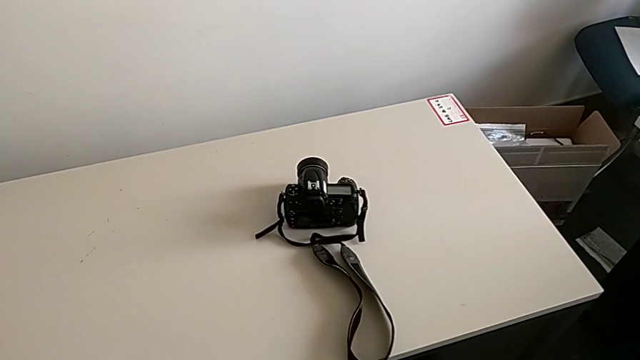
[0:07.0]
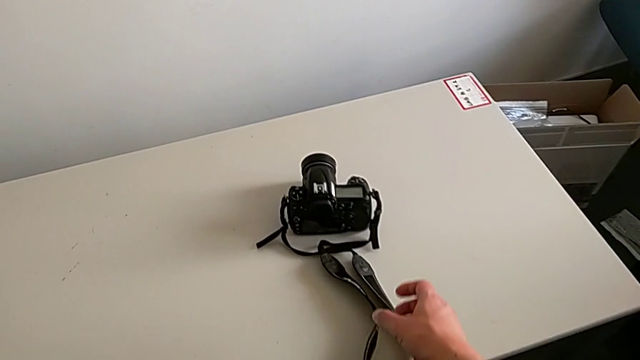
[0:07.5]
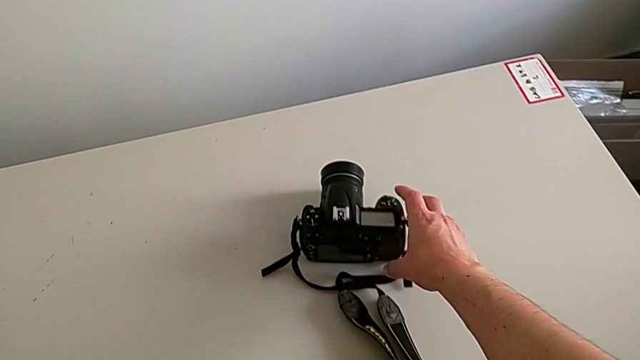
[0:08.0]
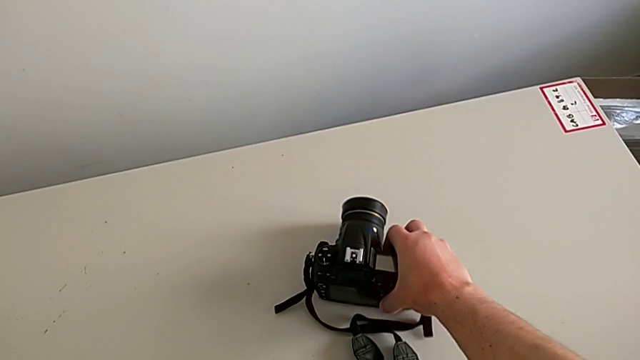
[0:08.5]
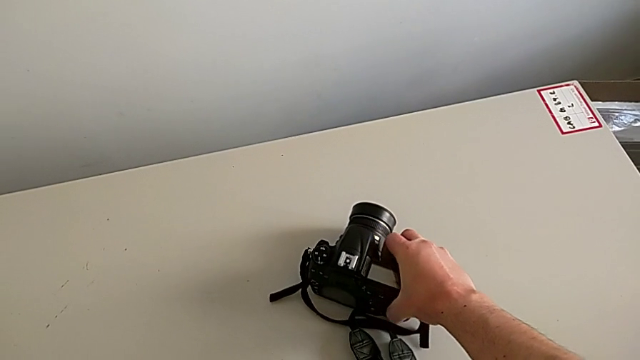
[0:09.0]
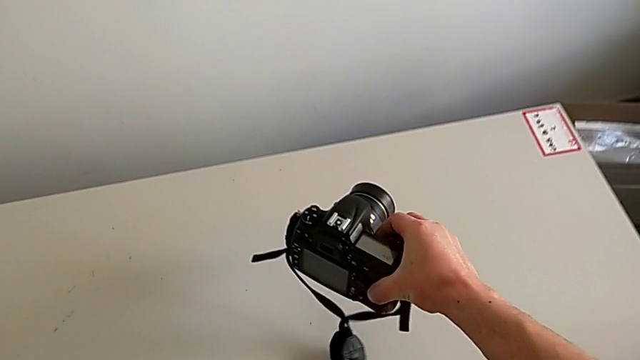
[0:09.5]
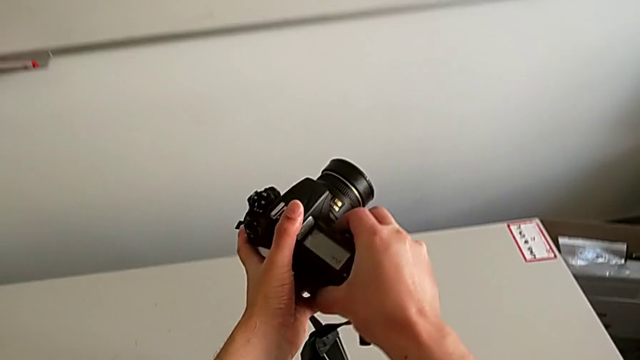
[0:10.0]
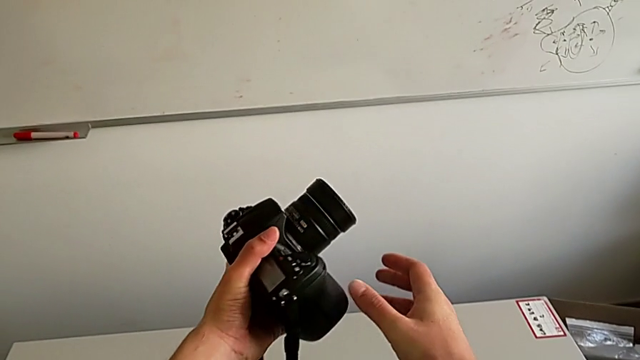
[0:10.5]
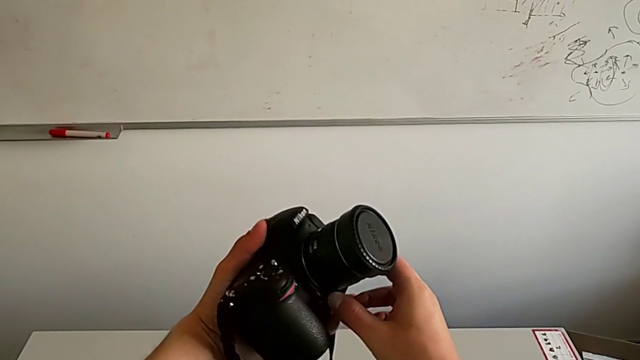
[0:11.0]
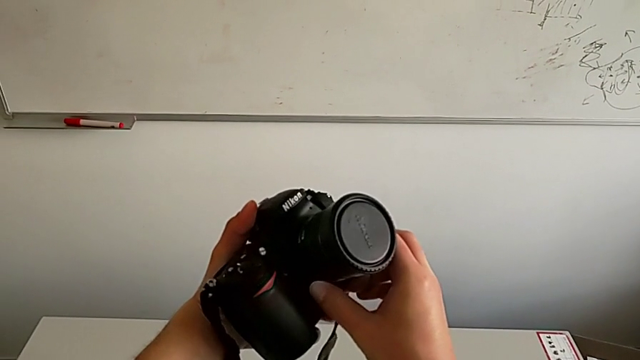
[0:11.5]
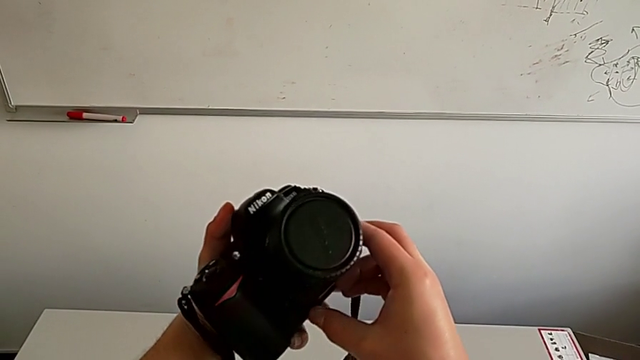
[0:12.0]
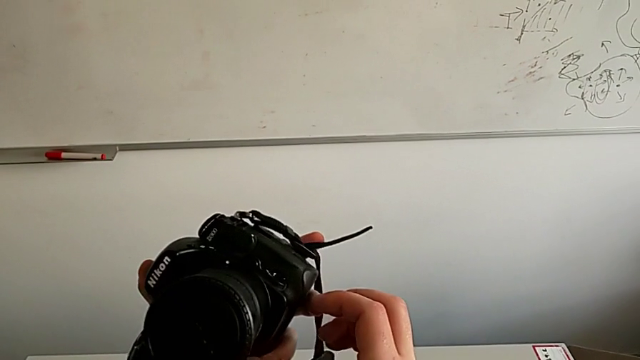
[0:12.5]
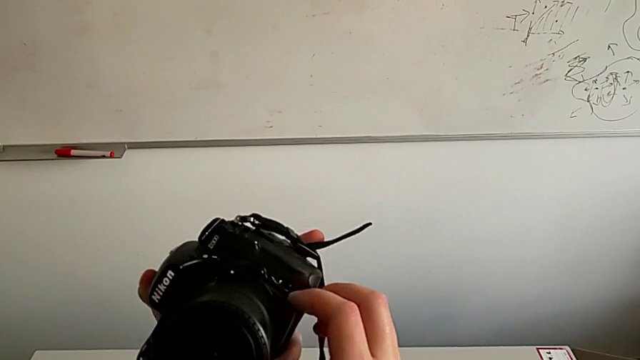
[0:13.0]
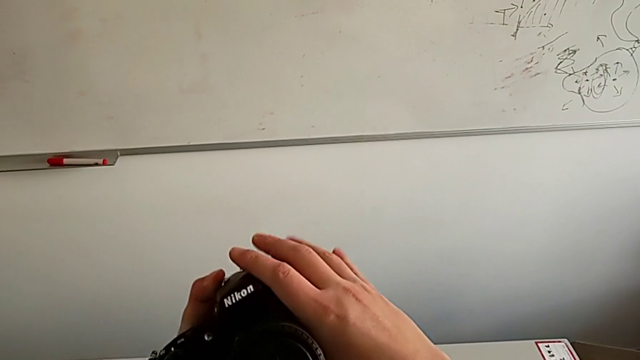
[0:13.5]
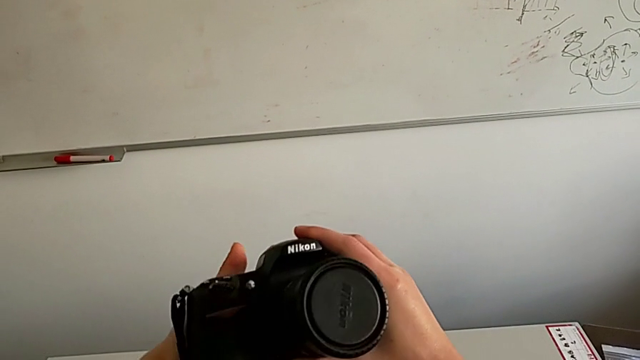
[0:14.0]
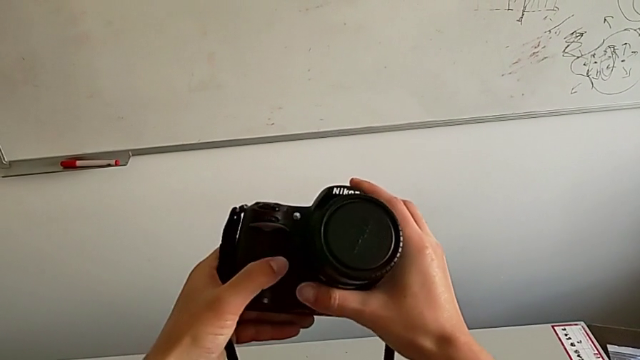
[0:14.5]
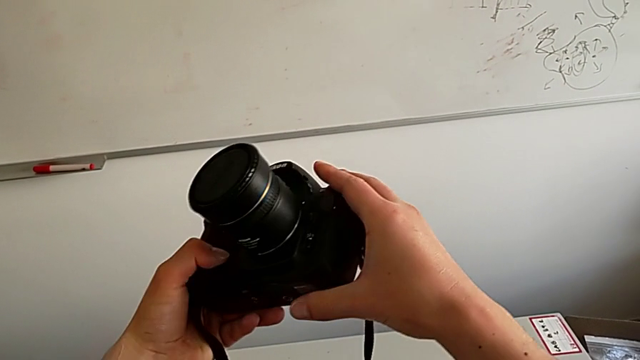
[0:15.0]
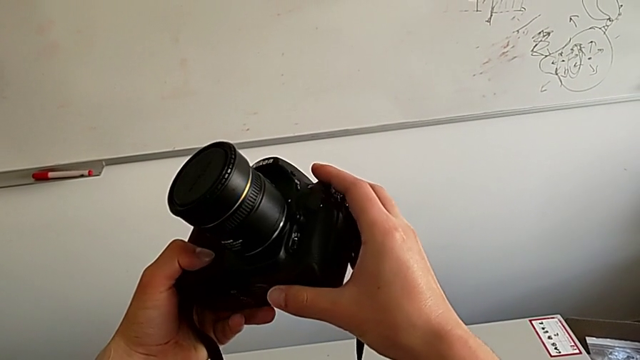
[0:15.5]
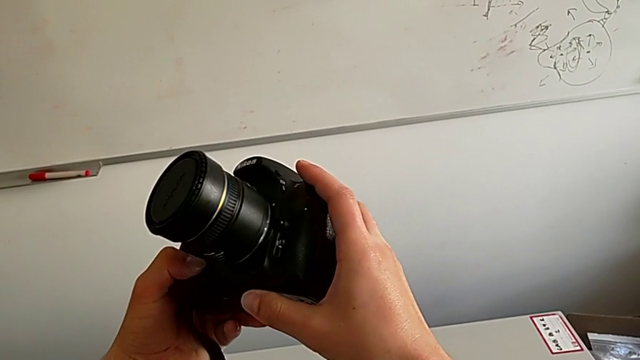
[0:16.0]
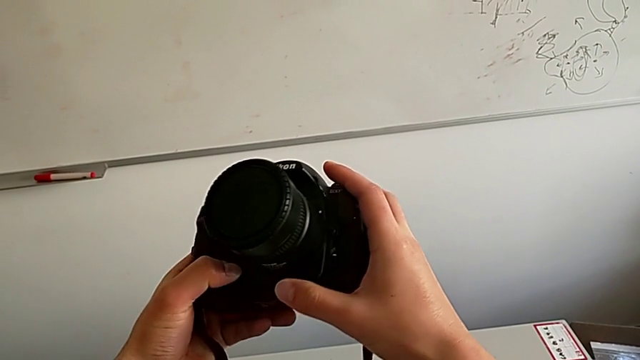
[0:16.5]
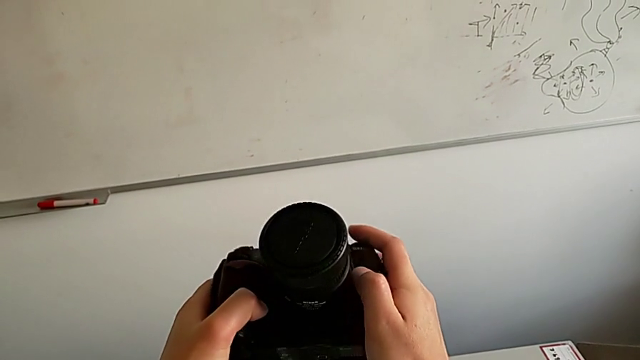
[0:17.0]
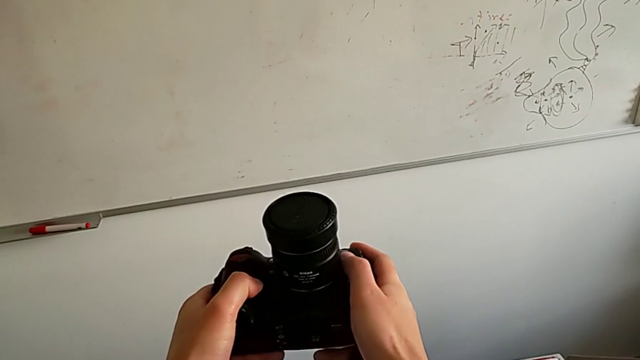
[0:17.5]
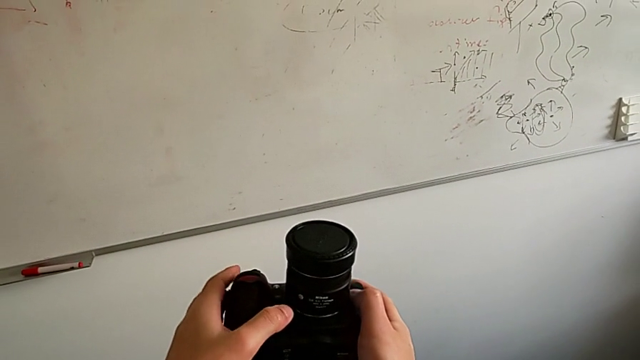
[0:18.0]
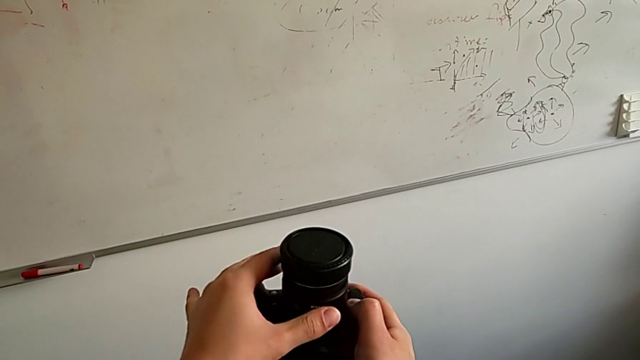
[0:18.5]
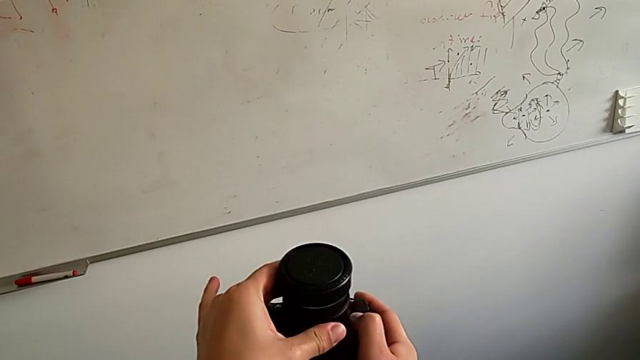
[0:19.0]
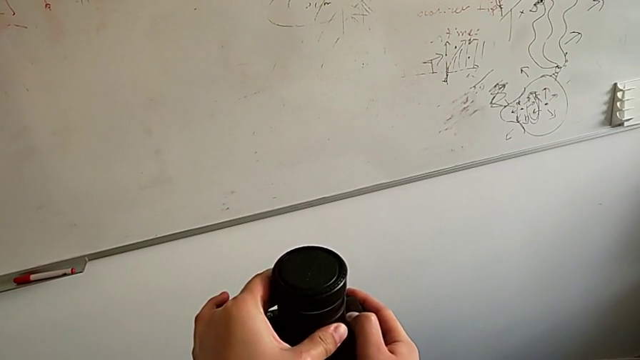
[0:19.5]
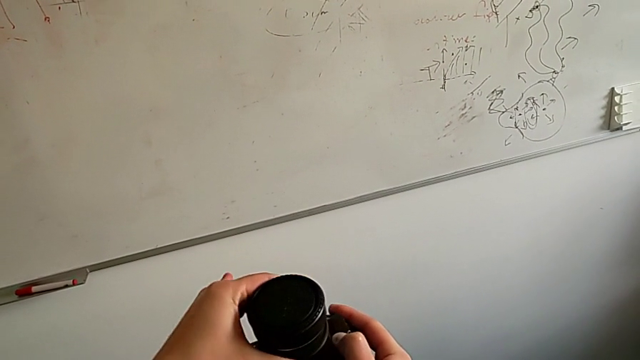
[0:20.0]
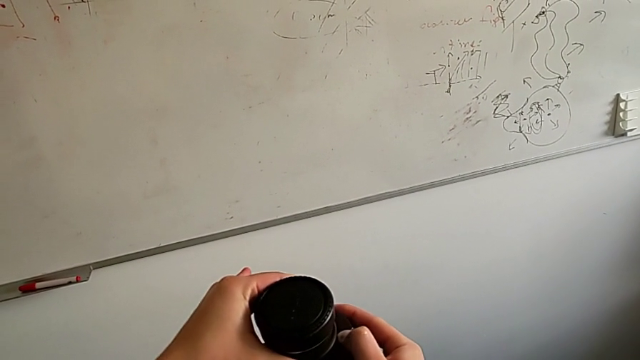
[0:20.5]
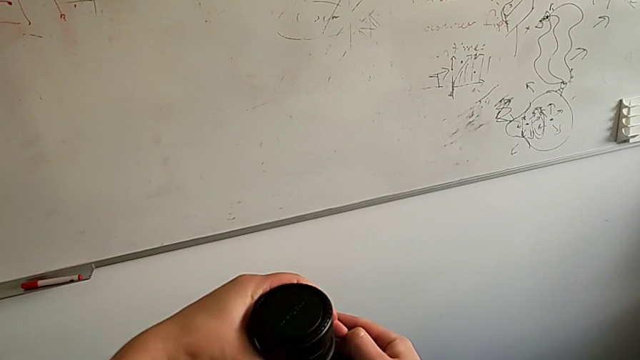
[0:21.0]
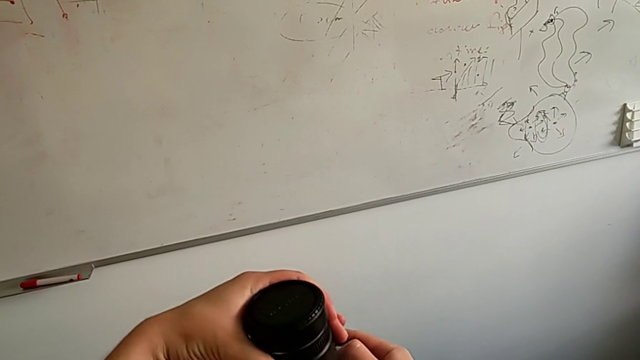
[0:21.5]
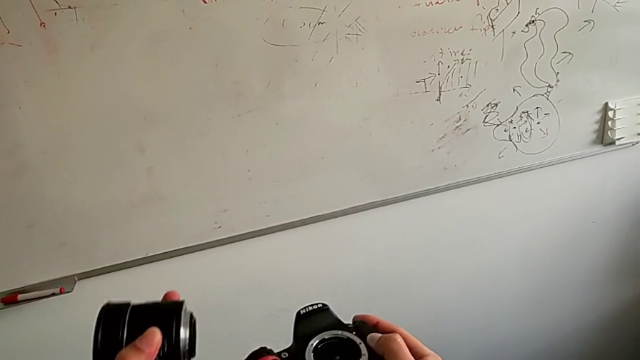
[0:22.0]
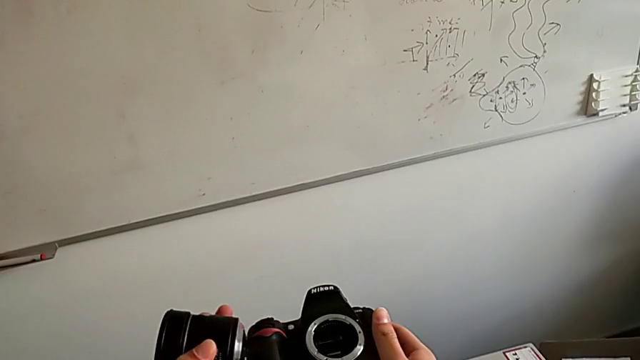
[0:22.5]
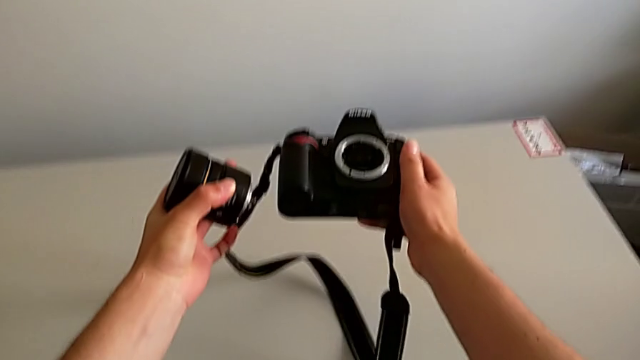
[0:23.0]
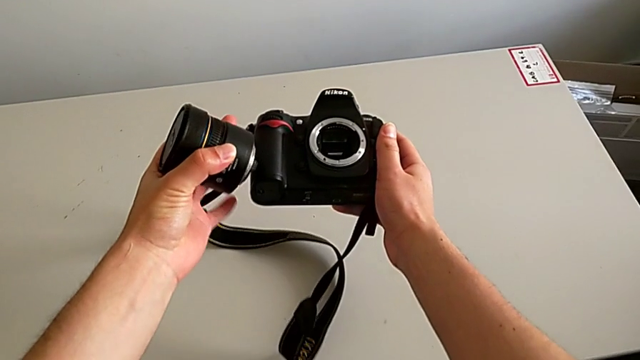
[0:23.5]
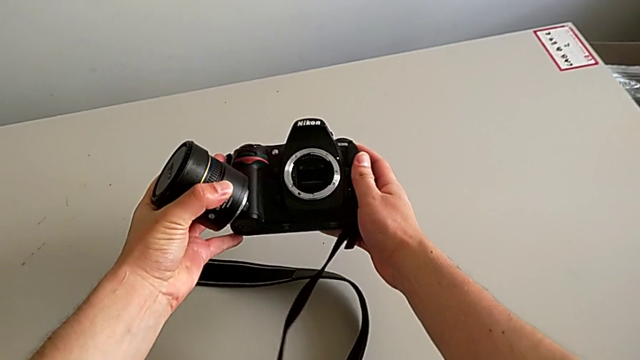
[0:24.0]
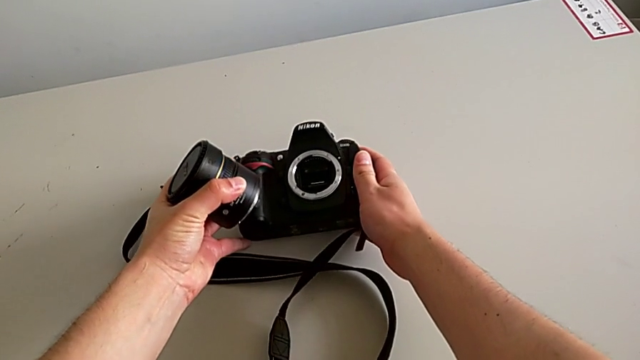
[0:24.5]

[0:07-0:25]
The camera wearer detaches the lens. They grab the DSLR, lift it, rotate it, inspect it, press the release button, withdraw the lens and lift it.

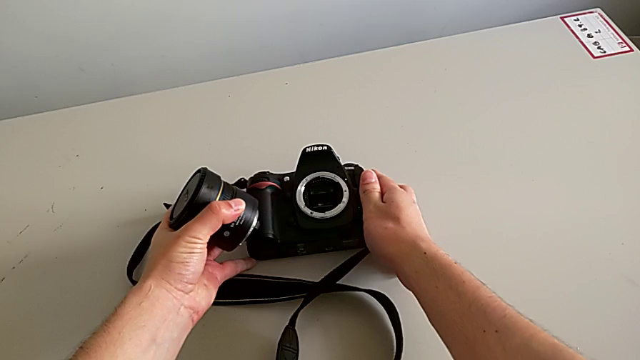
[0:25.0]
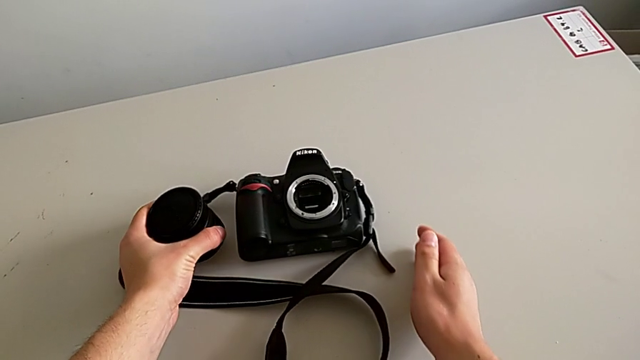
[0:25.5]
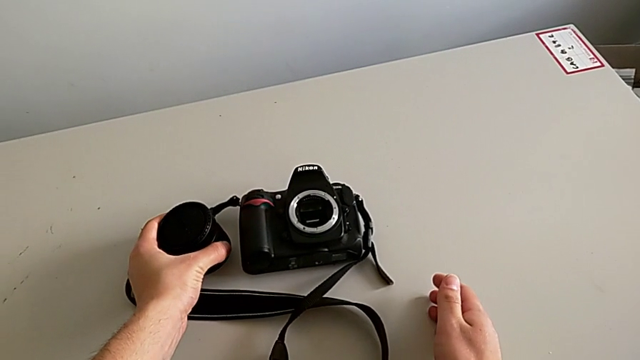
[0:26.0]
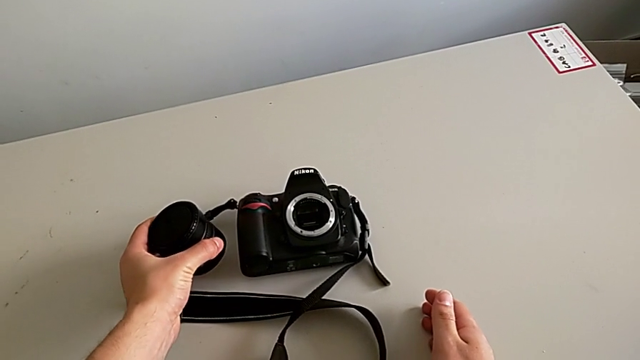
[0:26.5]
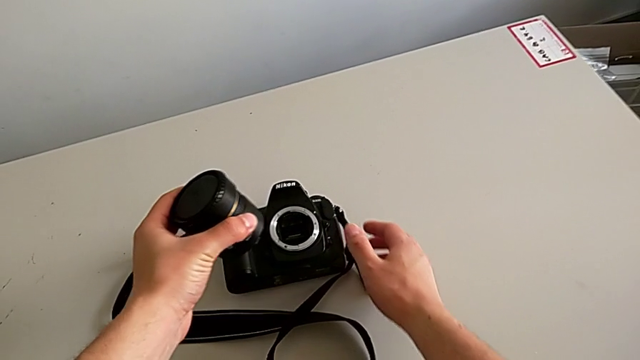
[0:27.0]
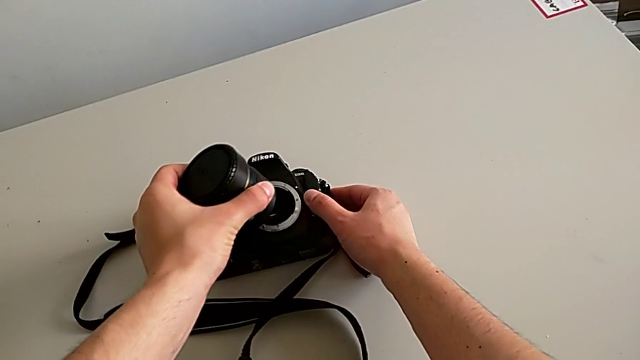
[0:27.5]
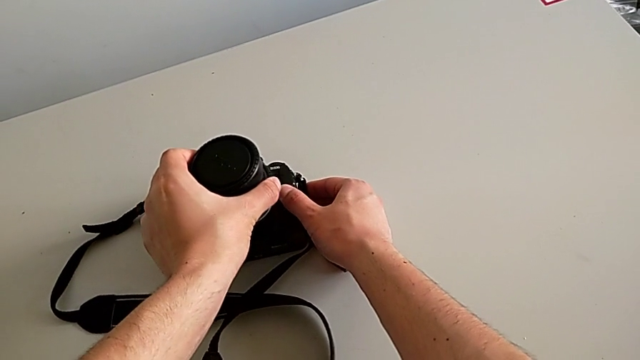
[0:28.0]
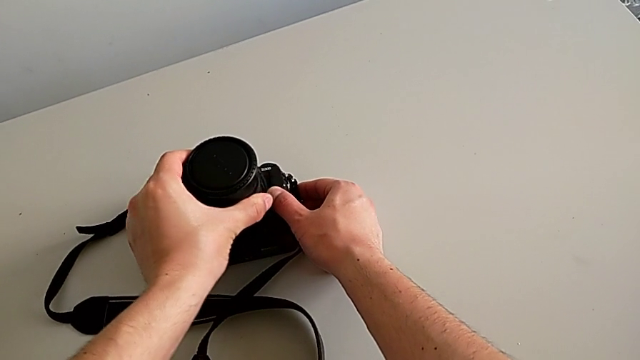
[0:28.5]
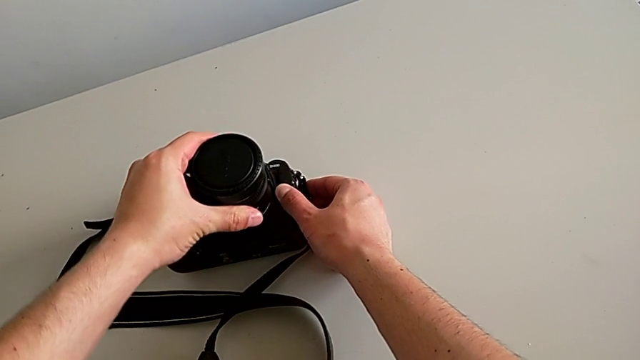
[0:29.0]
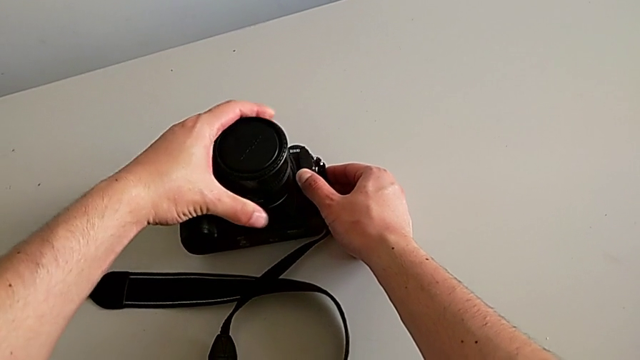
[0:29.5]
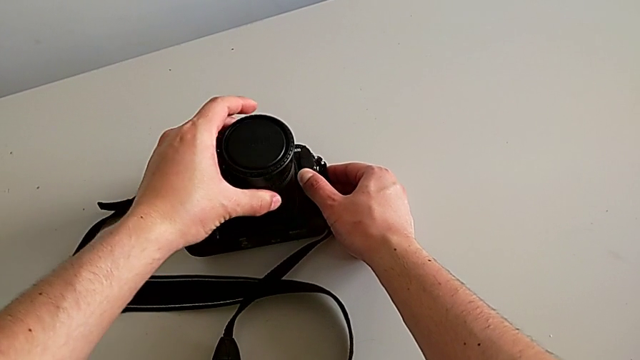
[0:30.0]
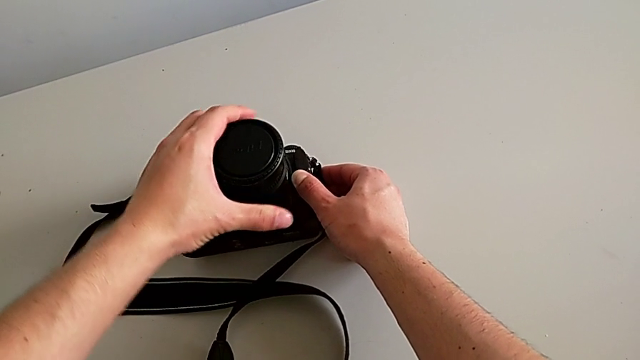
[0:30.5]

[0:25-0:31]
The camera wearer is attaching the lens. They lift the lens, insert it and begin to rotate it.
